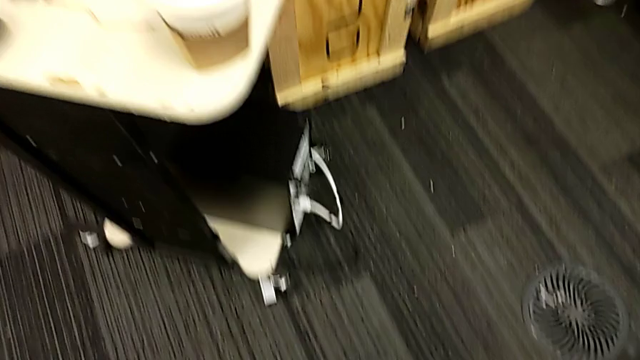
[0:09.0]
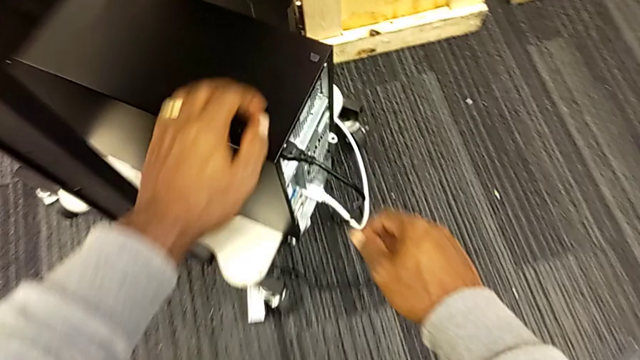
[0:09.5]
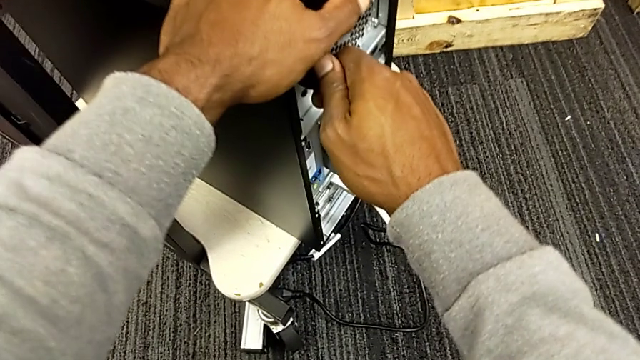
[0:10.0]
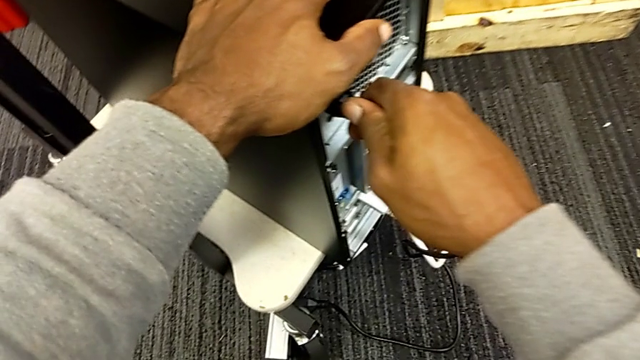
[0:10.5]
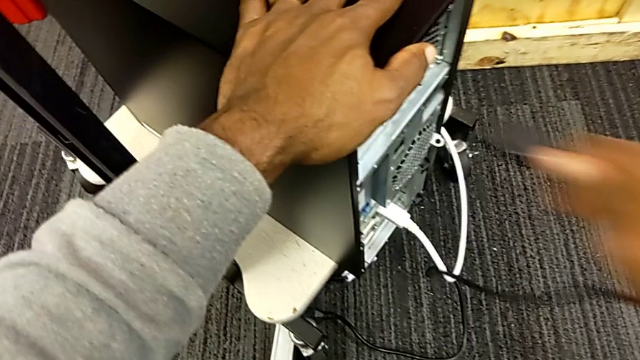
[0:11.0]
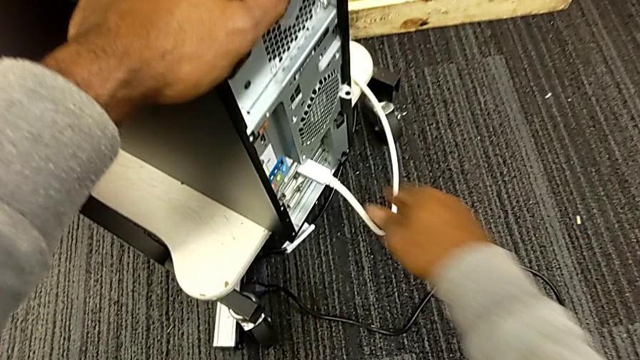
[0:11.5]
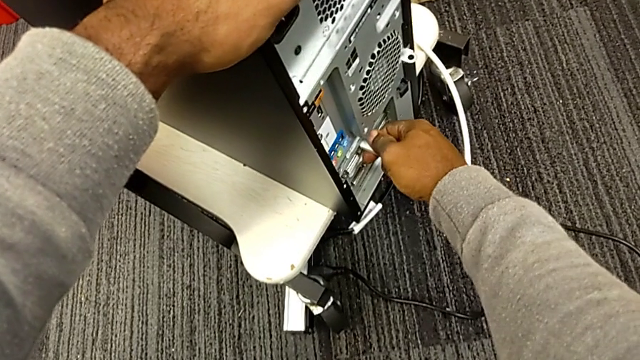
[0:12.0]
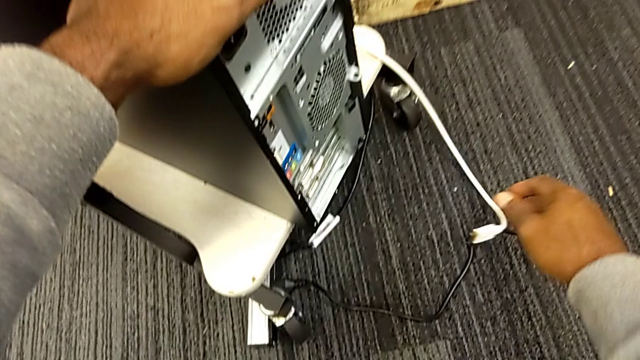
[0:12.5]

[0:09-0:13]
The camera wearer unplugs the cables from the computer tower. They grab the HDMI cable, grab the computer tower, withdraw the cable power supply, place it, grab the HDMI cable and withdraw it.

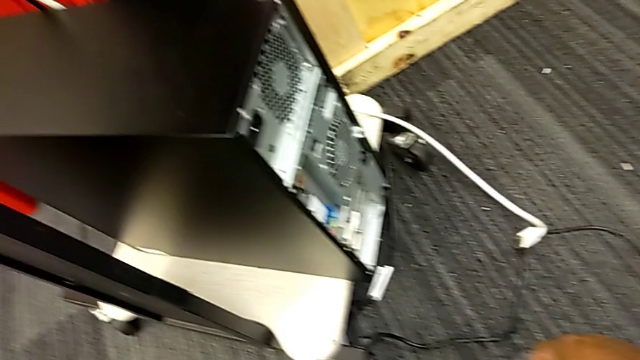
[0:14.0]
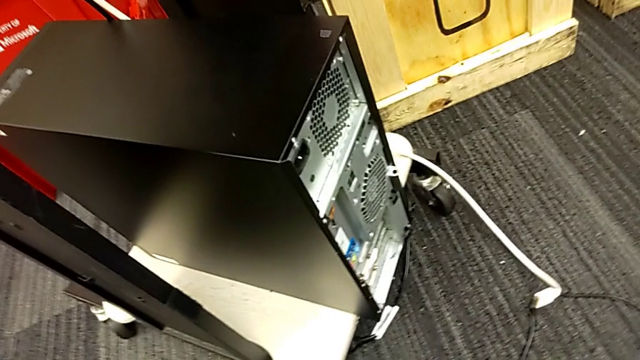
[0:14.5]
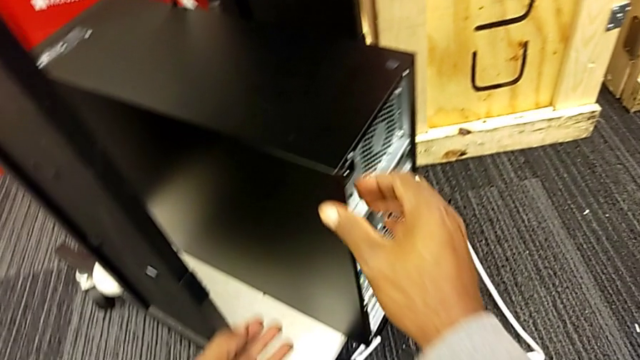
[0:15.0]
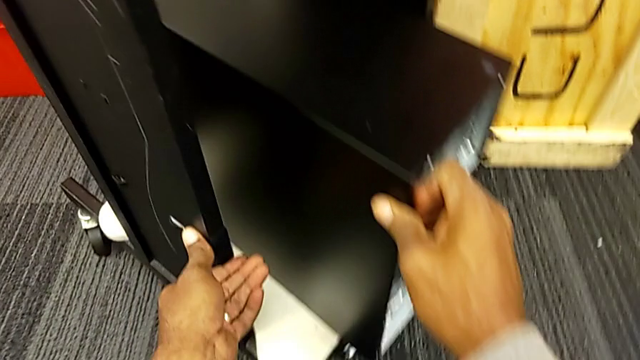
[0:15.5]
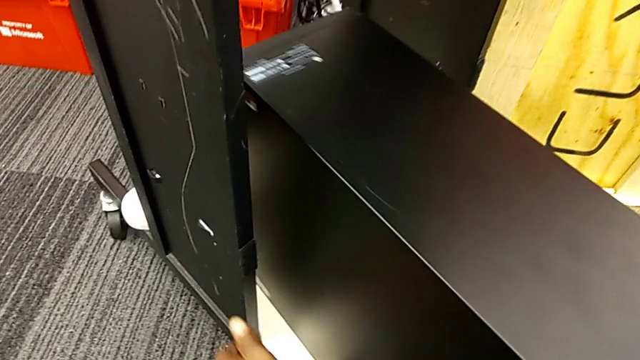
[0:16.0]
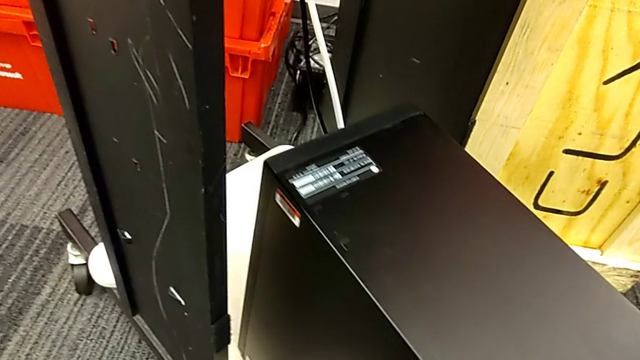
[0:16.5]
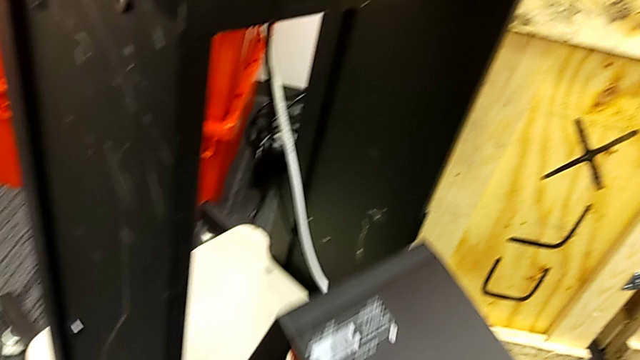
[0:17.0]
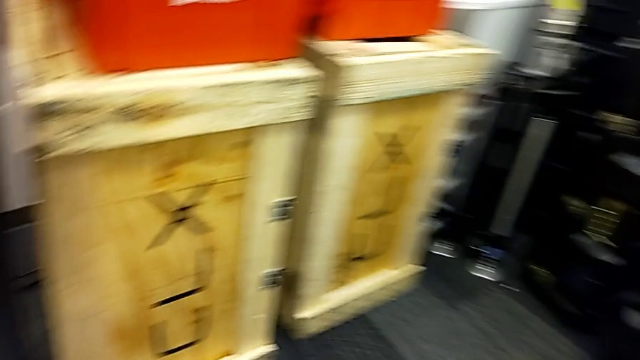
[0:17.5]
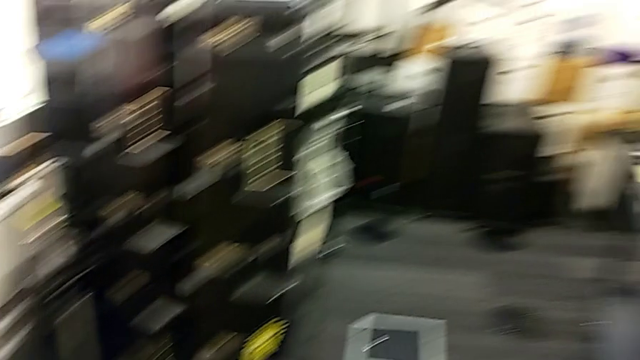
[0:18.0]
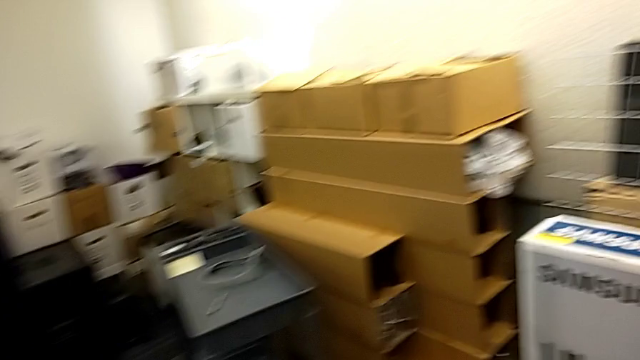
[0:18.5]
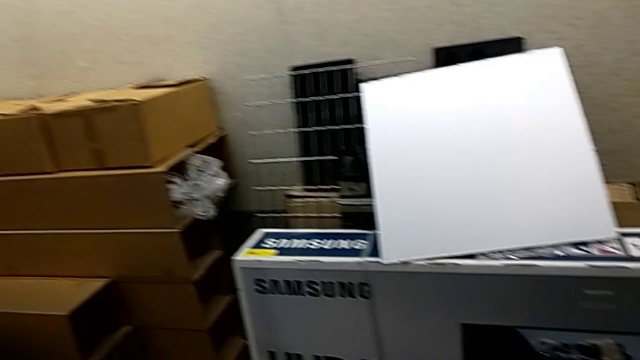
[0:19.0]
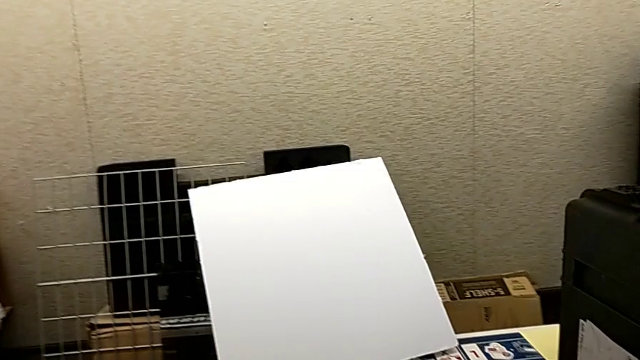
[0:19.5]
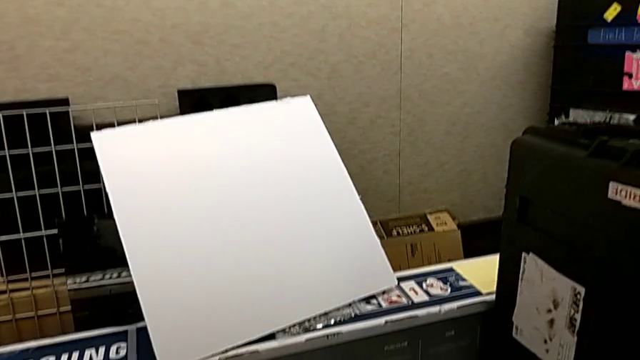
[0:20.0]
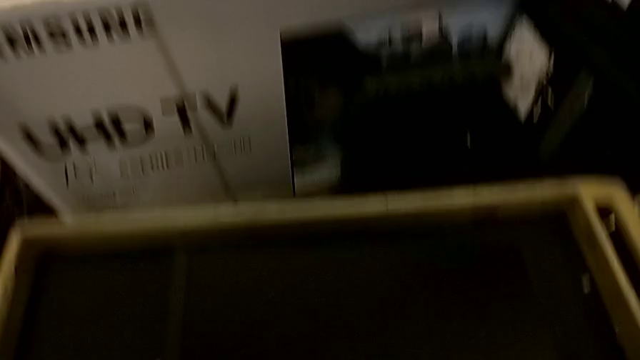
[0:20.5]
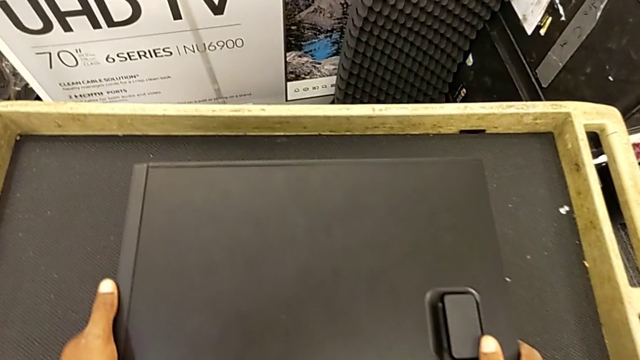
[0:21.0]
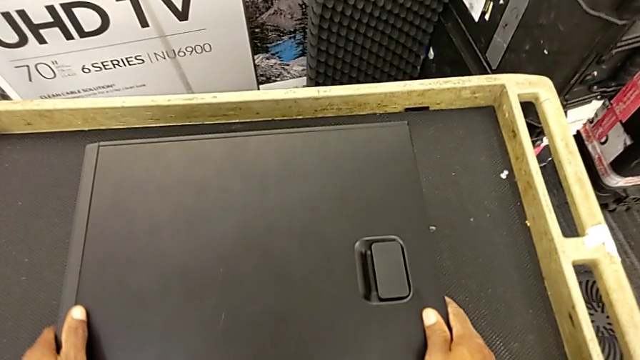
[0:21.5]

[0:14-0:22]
The camera wearer places the computer tower on the table. They pull the computer tower and place it.

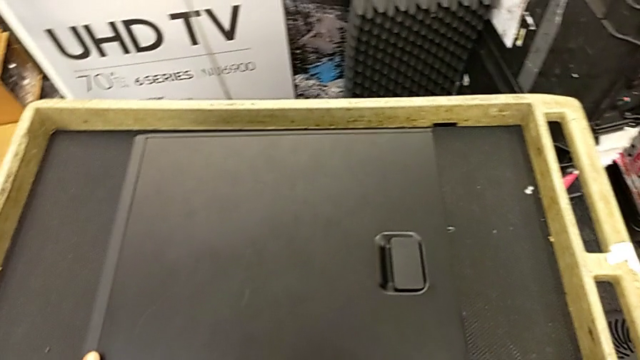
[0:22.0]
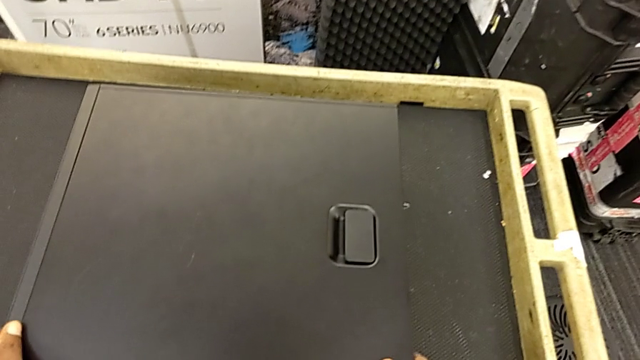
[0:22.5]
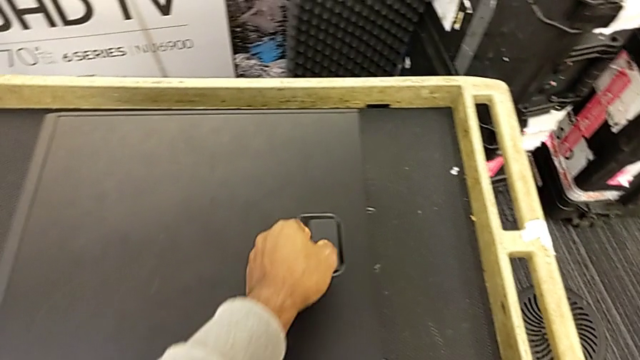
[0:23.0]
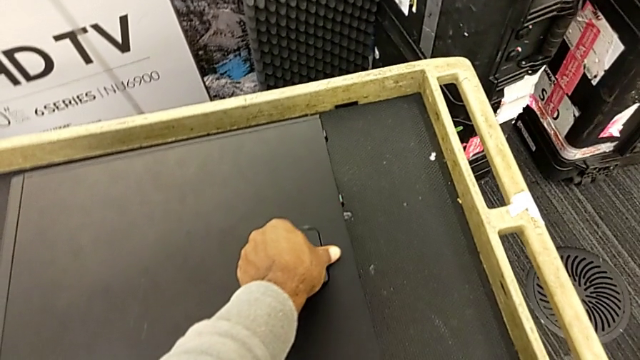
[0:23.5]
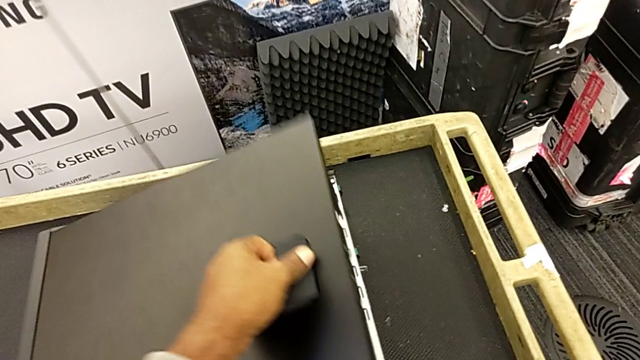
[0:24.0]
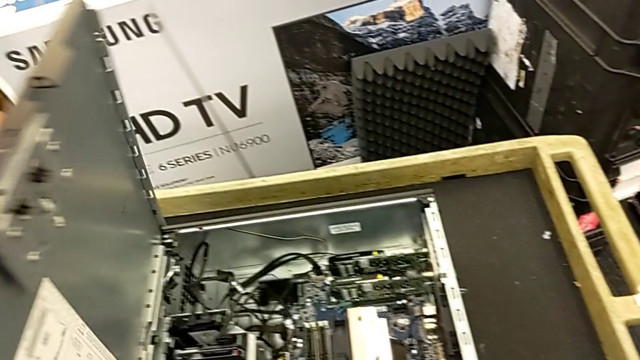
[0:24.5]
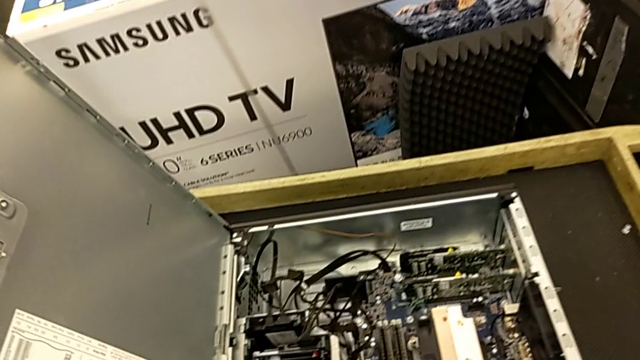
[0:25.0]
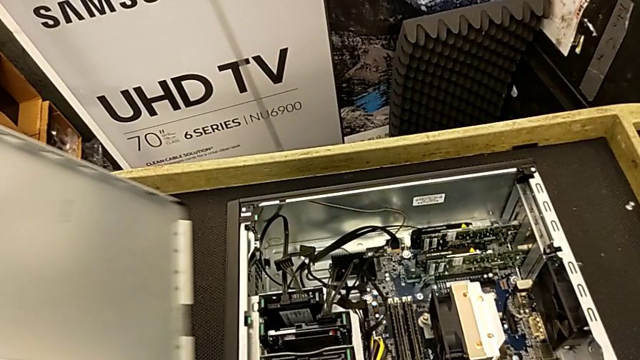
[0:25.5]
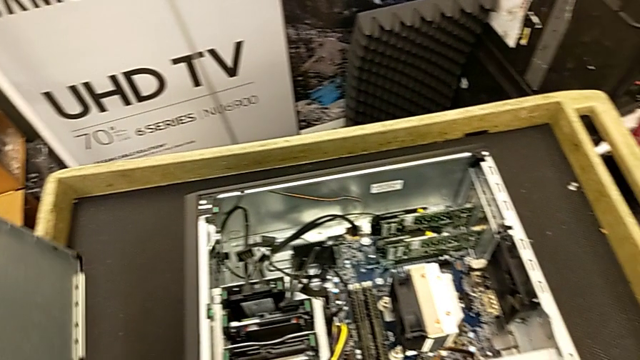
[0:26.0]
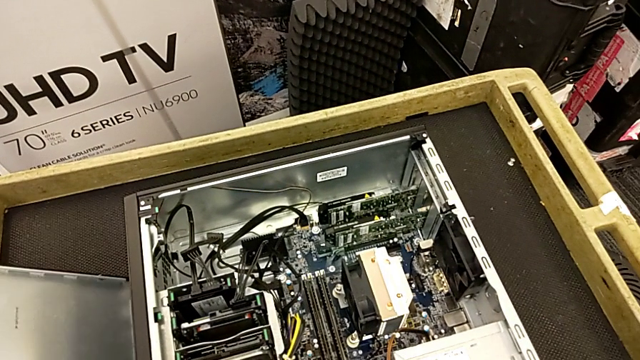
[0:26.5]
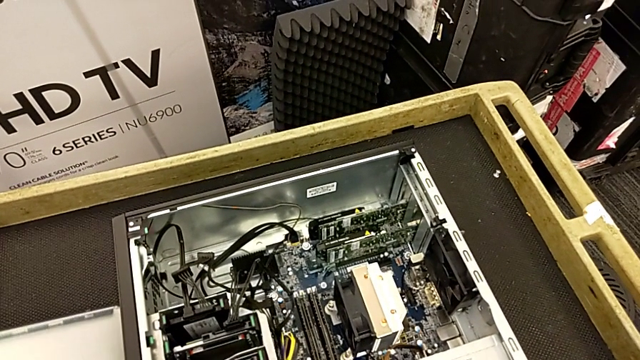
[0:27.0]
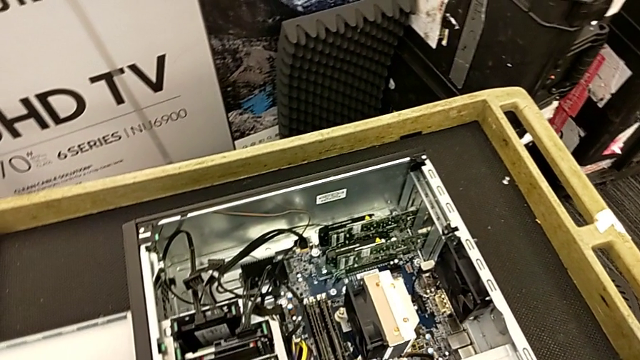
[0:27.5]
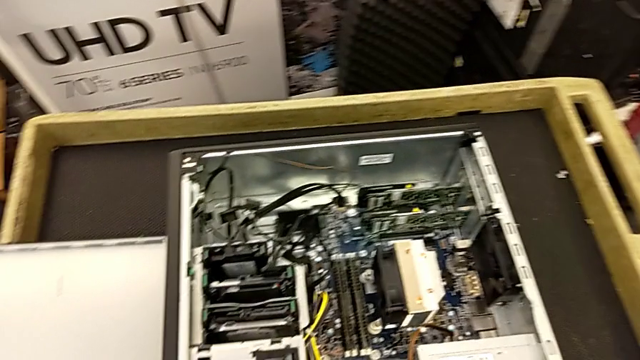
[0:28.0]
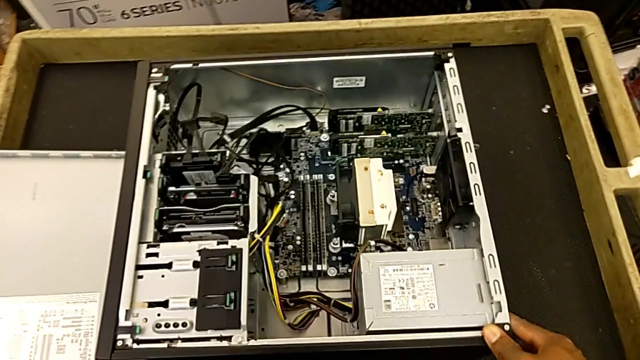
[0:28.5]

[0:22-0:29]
The camera wearer opens the cover of the computer tower. They grab the handle, open the cover, withdraw it and place it.

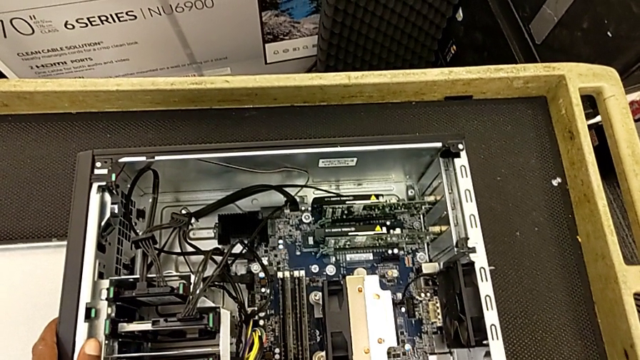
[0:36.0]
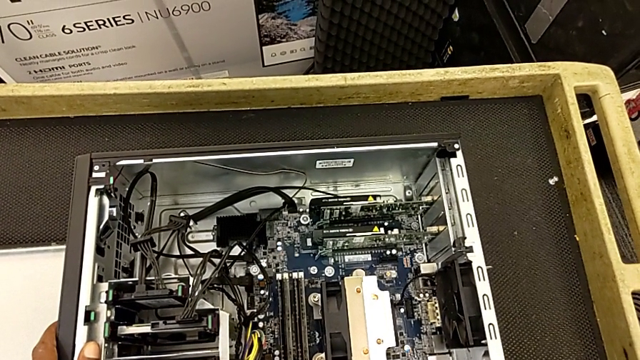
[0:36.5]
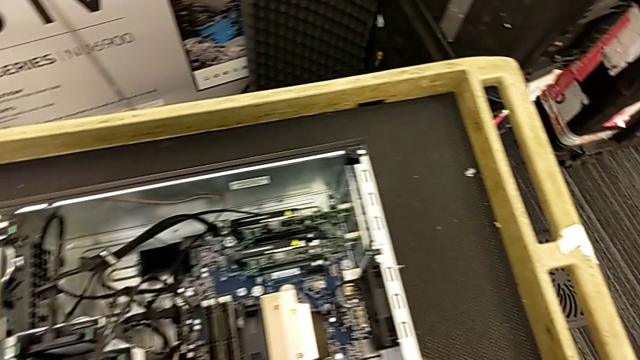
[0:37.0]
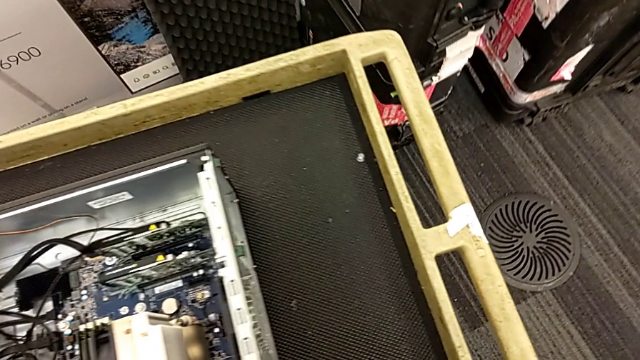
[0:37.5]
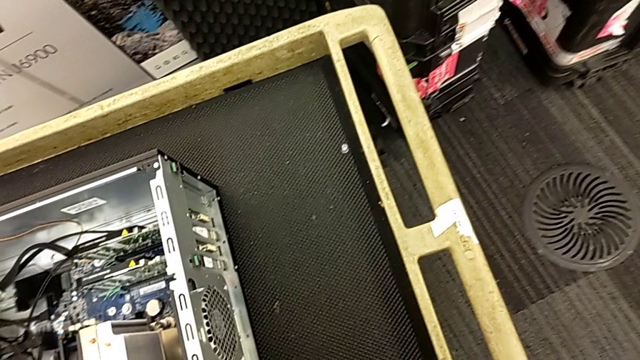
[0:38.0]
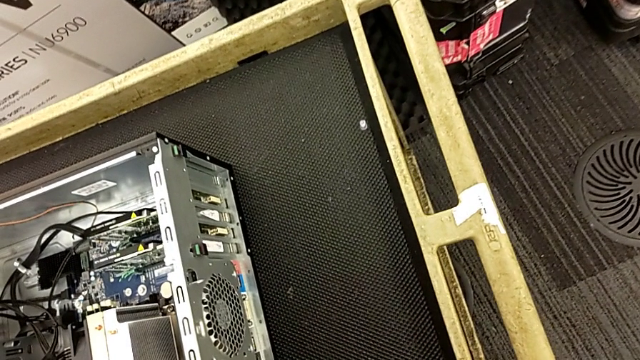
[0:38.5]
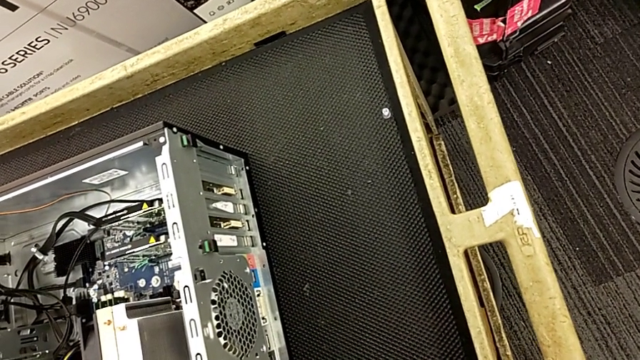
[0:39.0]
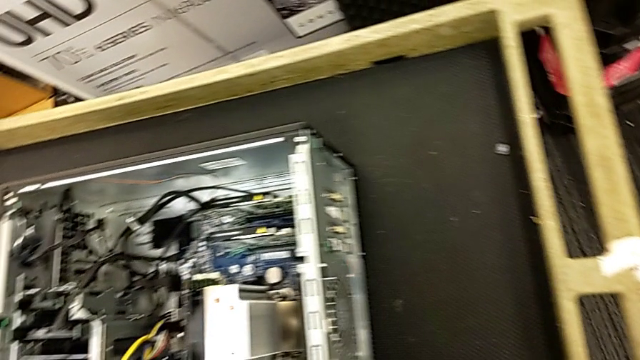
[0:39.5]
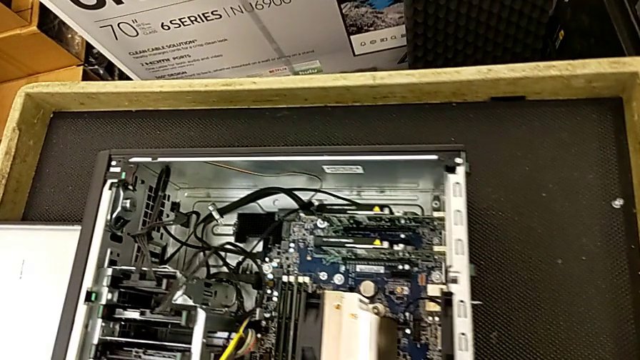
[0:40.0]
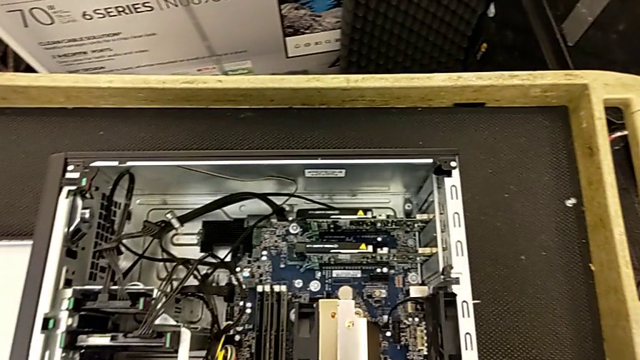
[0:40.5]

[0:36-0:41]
The camera wearer is unlocking the computer tabs. They begin to inspect the computer tower.
